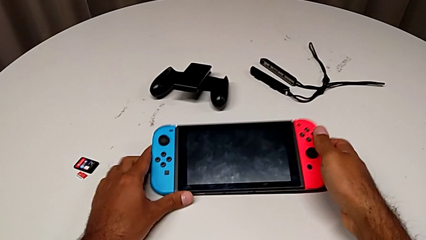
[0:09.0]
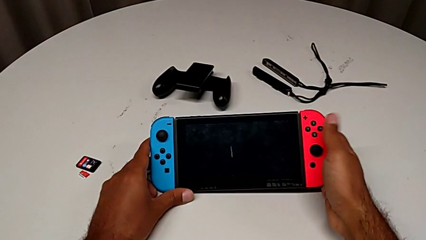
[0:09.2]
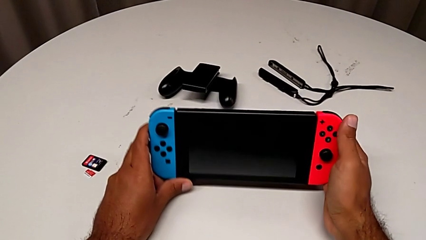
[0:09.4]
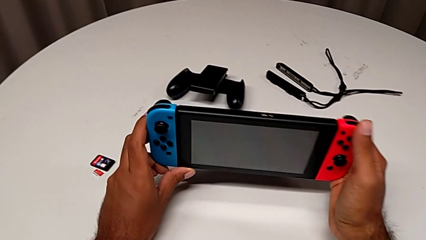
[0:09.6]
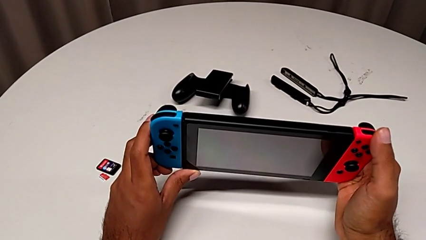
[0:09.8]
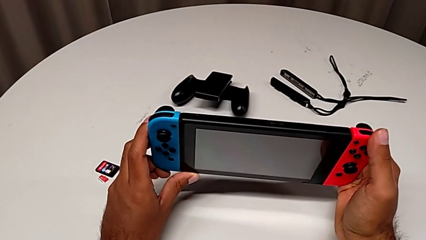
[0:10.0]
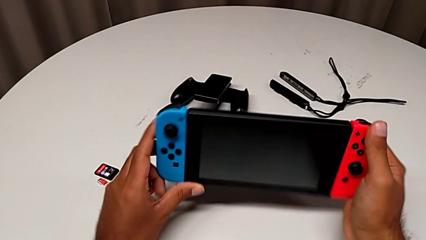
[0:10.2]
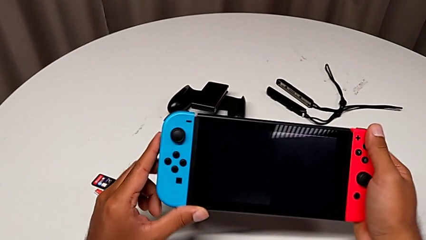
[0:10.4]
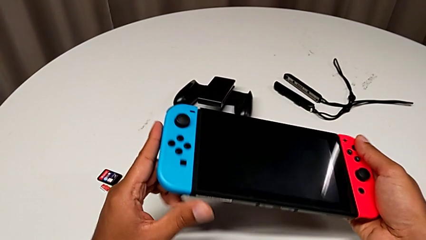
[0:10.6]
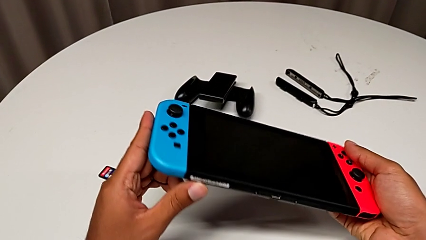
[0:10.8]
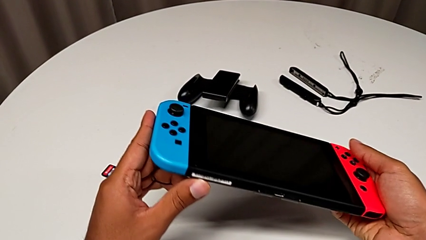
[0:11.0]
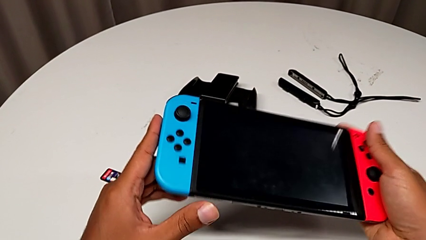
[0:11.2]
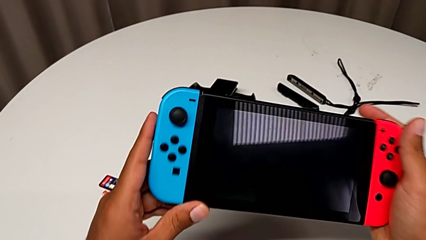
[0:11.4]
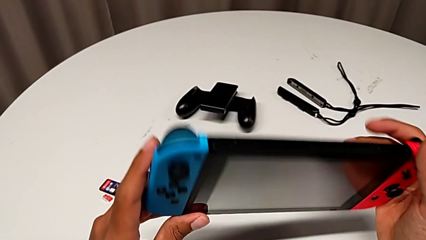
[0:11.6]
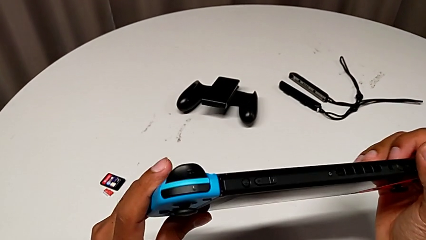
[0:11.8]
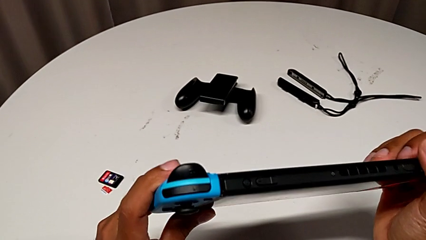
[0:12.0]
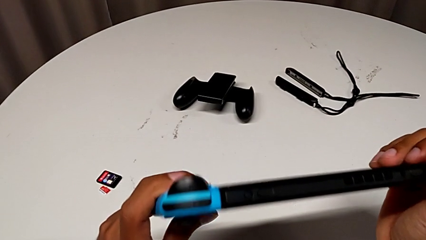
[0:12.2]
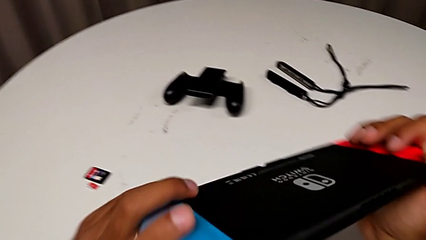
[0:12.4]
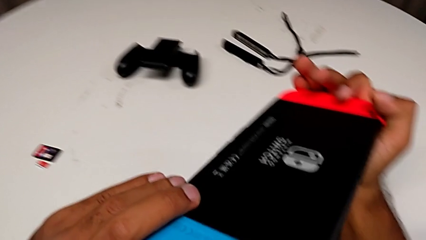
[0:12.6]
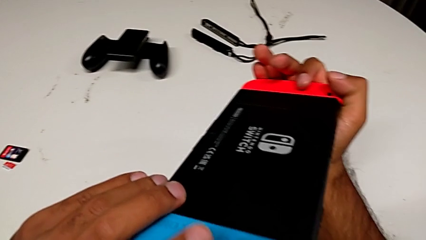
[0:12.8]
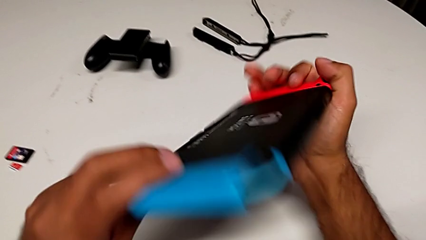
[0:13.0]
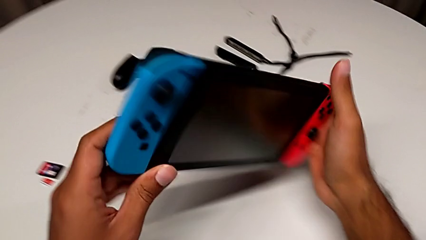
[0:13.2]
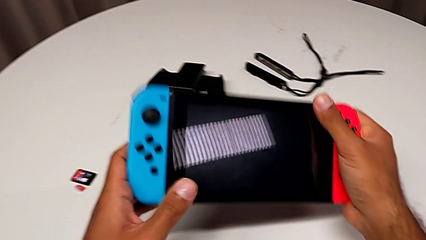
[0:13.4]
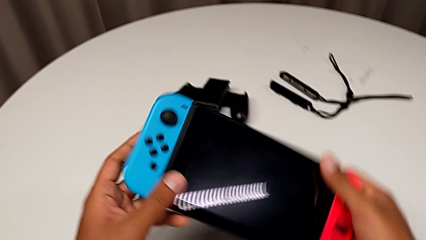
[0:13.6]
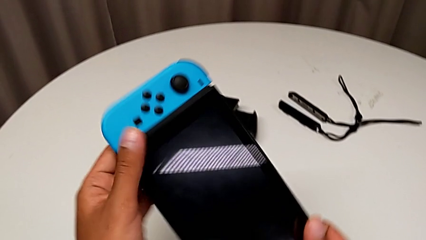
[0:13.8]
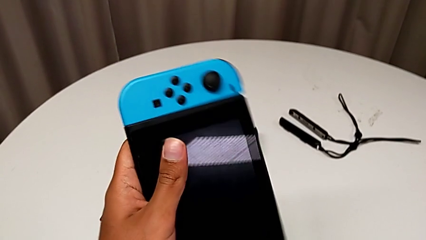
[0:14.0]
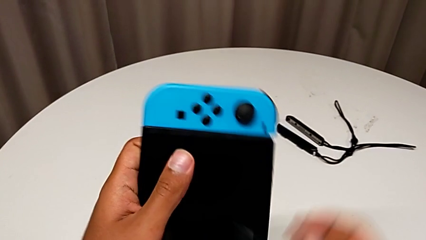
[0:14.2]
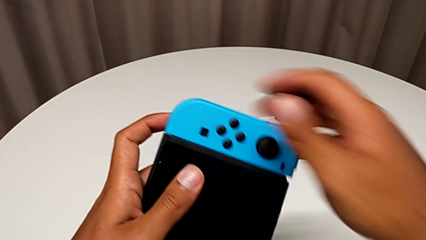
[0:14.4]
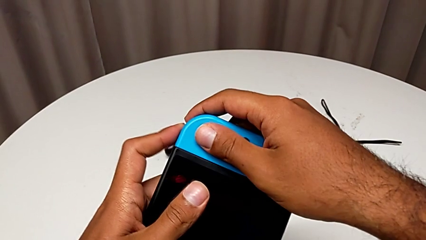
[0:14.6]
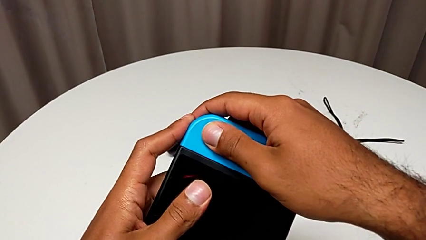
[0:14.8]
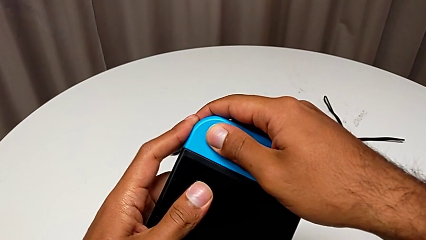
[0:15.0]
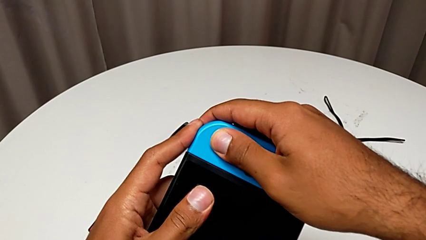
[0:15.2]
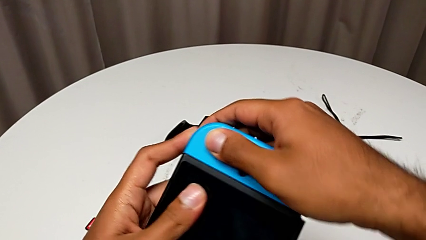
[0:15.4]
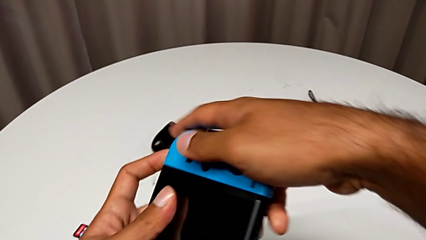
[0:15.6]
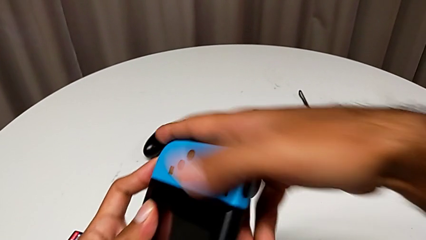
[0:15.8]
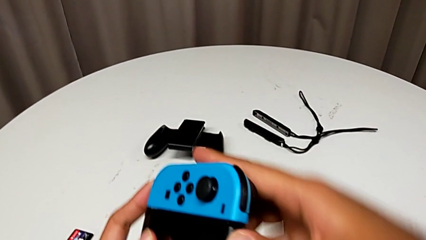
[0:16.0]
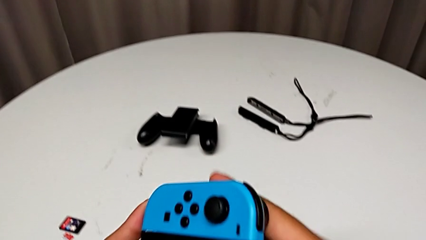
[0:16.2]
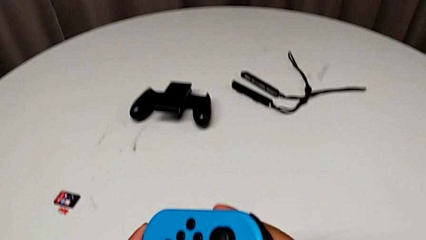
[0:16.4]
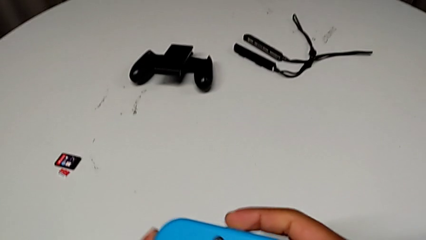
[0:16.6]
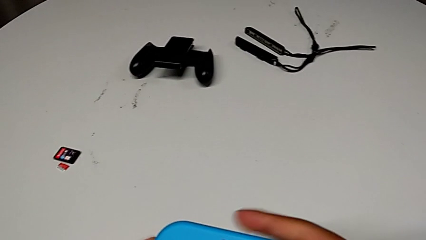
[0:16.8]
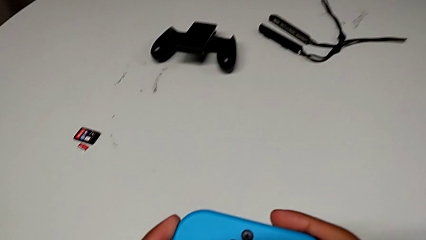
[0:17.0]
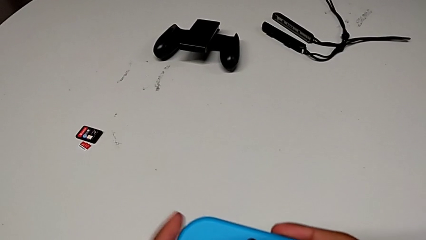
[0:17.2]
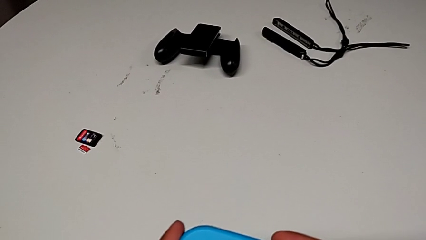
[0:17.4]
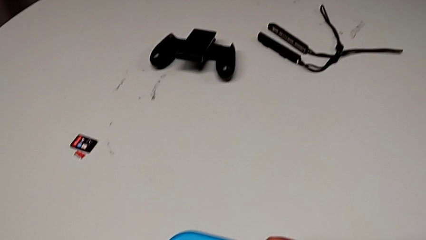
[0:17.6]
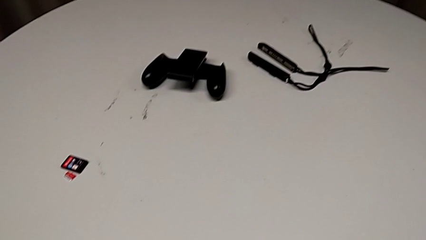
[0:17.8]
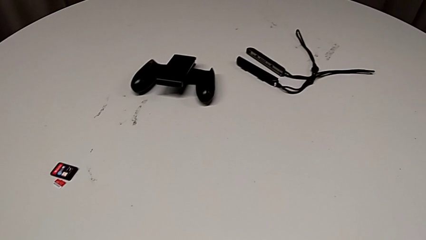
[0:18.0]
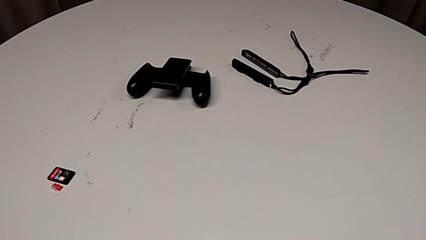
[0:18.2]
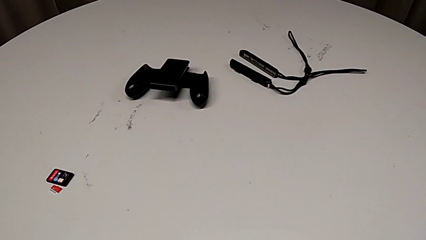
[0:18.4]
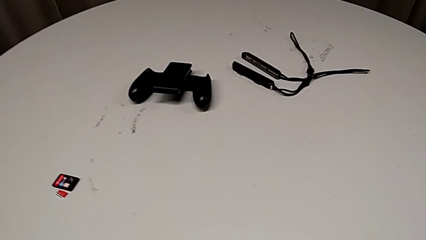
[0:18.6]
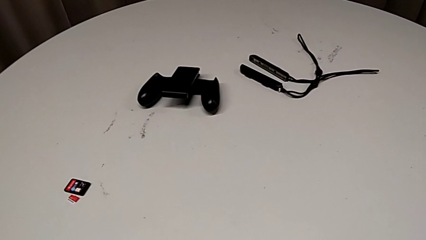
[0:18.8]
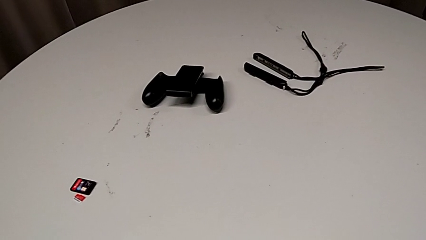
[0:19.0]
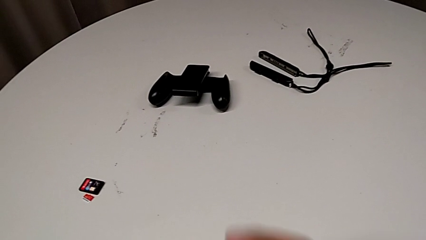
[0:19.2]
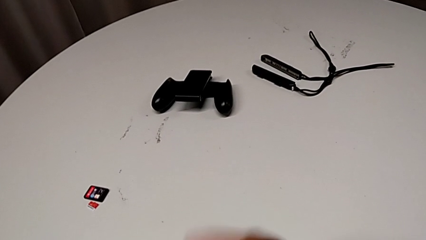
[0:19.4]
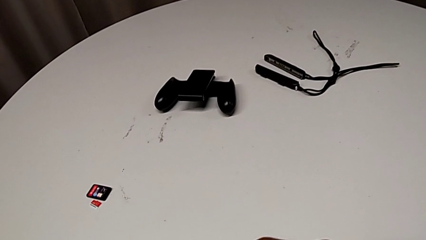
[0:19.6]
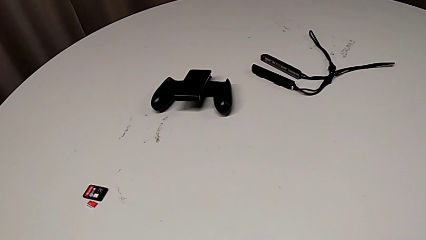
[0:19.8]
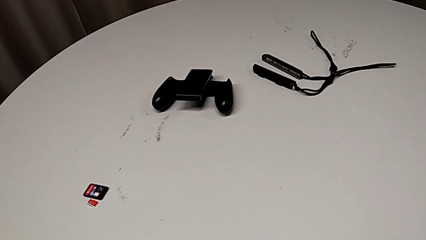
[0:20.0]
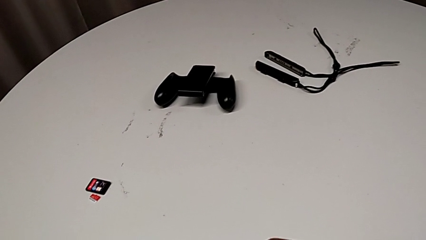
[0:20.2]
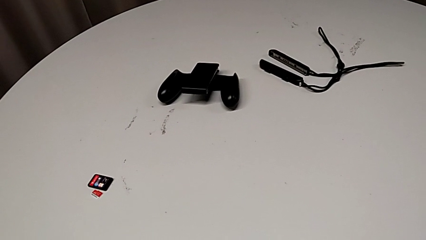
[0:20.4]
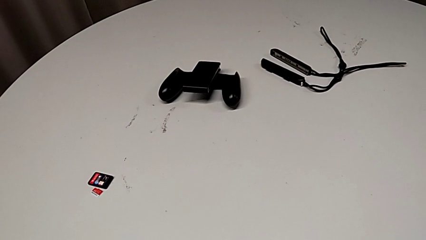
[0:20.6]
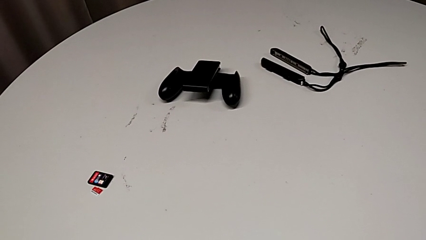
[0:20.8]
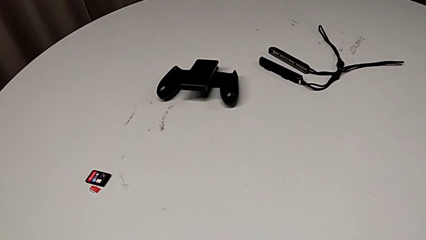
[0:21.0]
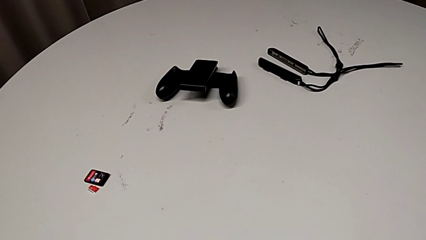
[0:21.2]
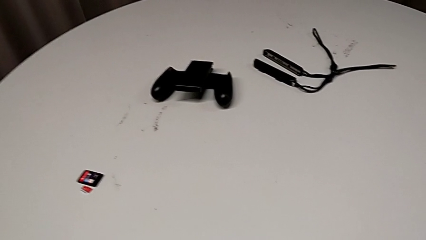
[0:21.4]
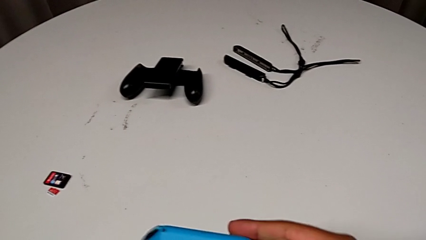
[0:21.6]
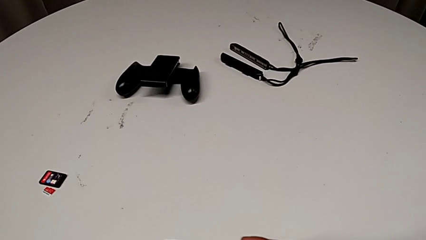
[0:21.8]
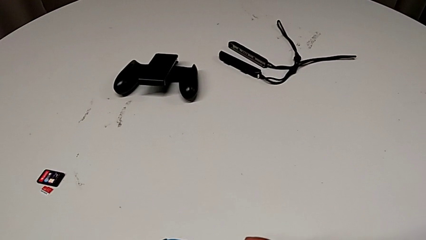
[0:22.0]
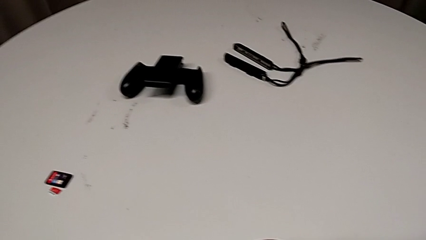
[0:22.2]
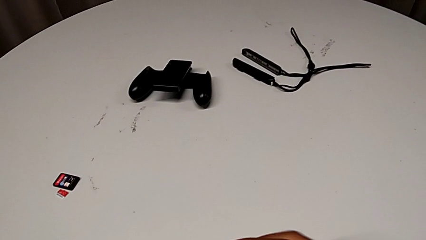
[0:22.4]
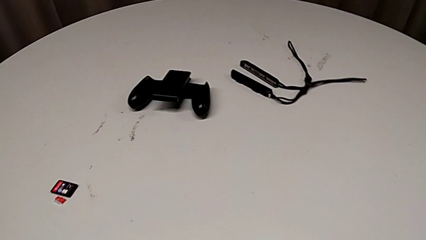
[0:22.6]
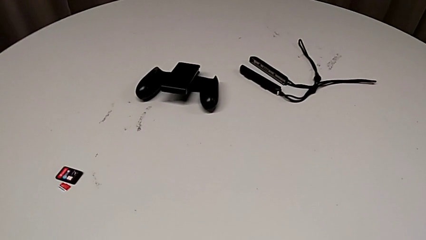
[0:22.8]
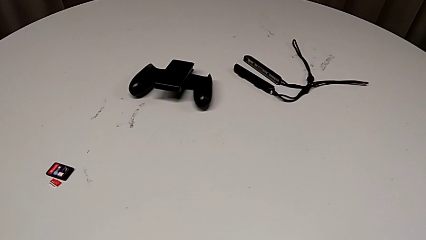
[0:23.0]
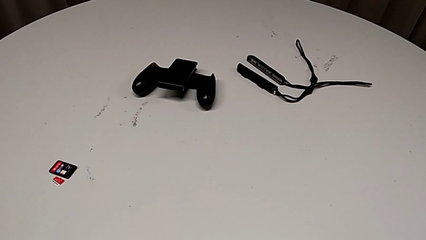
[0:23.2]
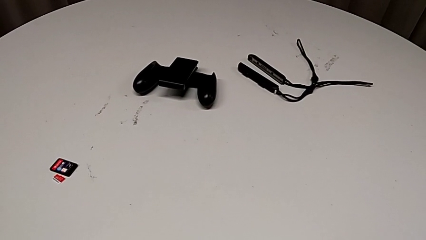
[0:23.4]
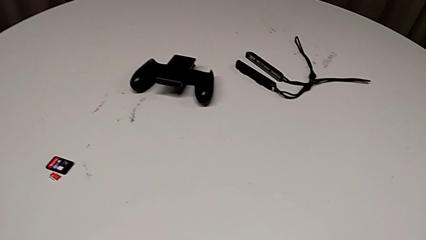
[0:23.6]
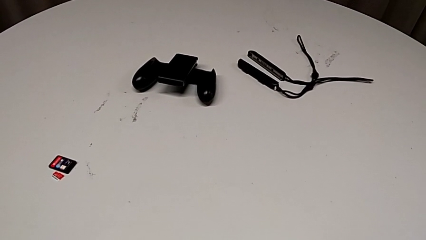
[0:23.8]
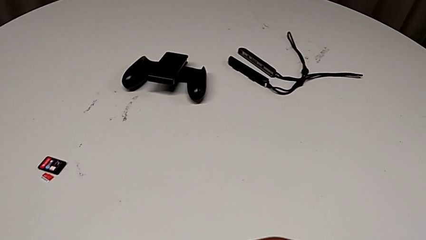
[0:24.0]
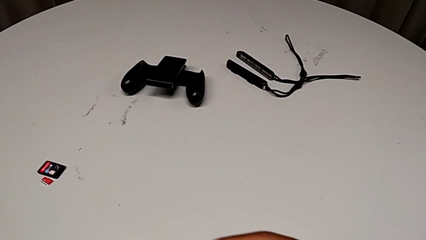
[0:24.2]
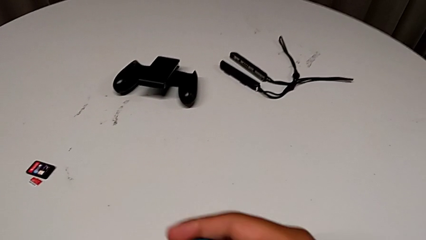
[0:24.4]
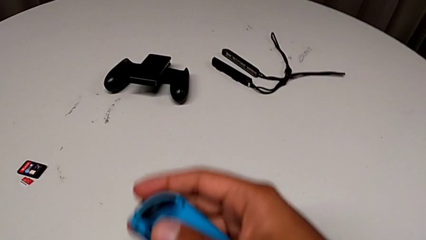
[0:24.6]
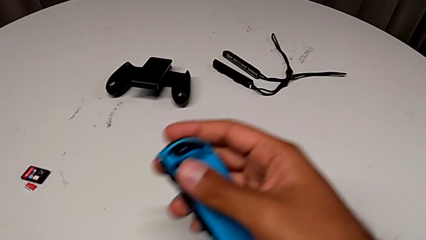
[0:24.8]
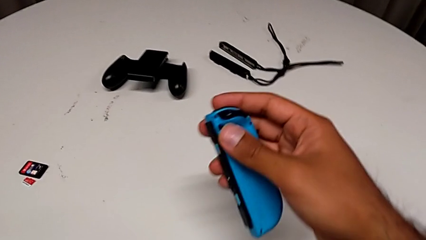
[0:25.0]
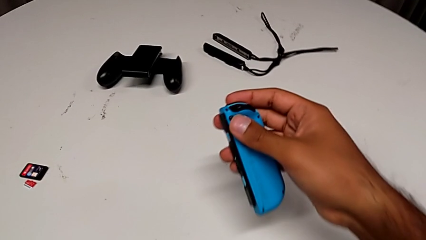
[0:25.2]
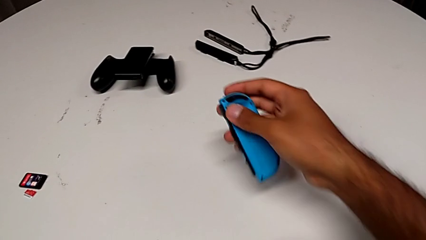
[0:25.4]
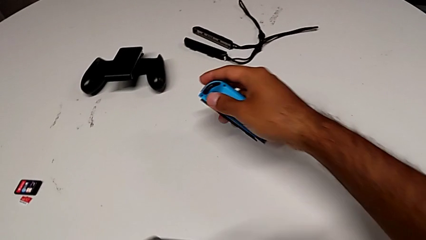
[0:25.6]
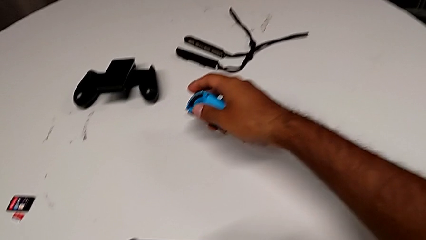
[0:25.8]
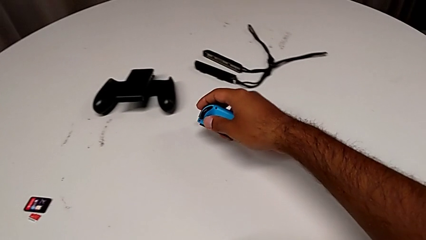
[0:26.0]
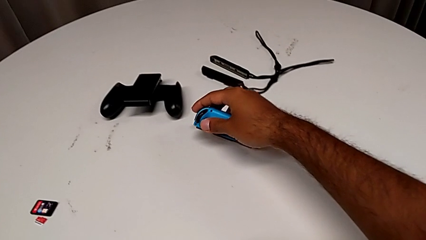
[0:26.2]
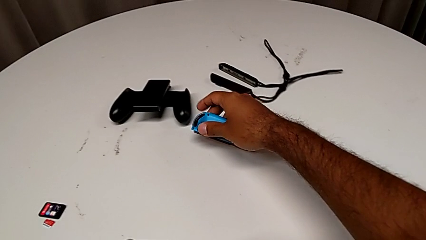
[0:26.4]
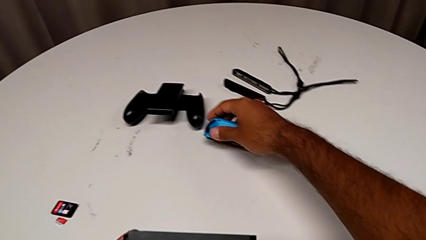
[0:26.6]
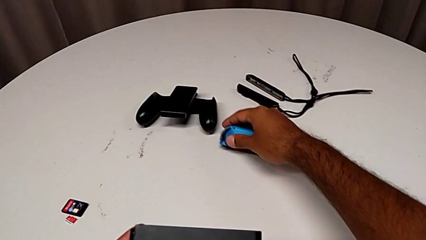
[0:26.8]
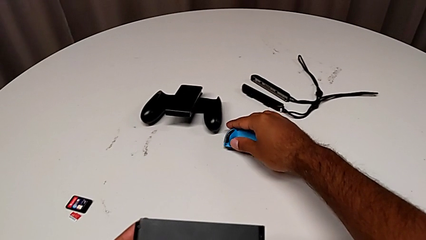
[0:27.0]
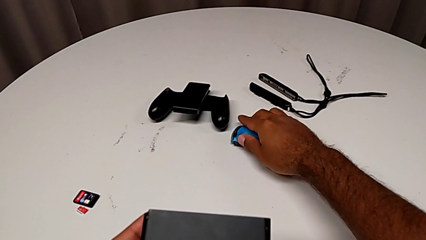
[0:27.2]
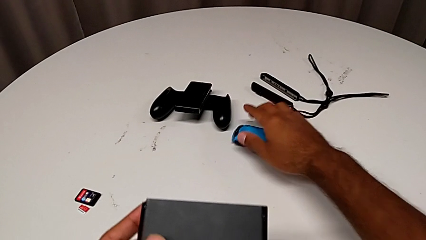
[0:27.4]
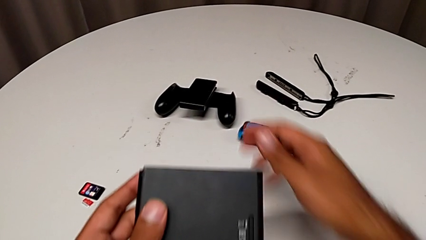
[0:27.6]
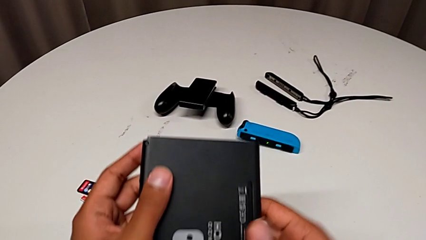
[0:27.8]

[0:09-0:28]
The camera wearer is changing the Joy-Con controller to the comfort grip. They grab the Nintendo Switch, inspect it, wrongly withdraw the blue Joy-Con controller, split it, hold it and place it.
